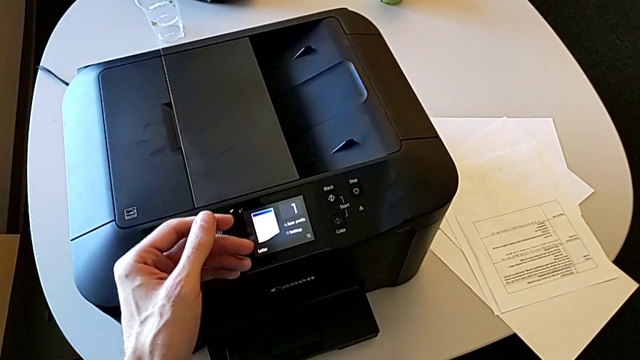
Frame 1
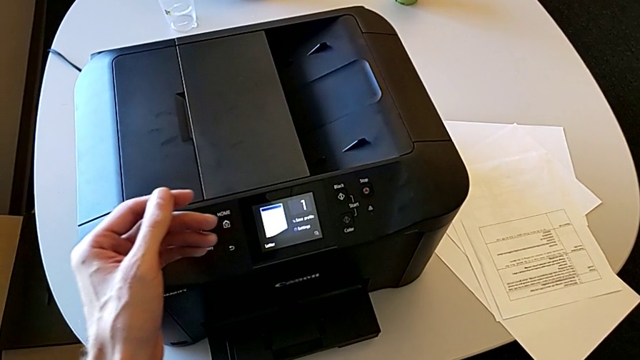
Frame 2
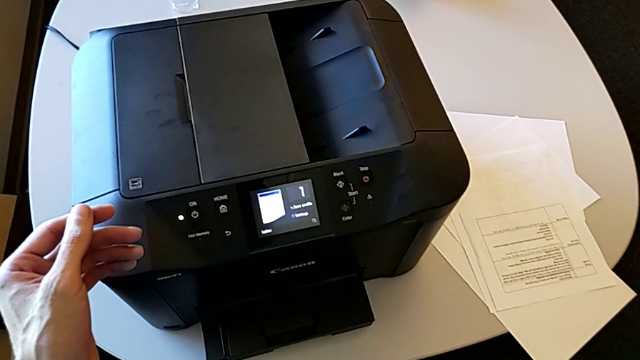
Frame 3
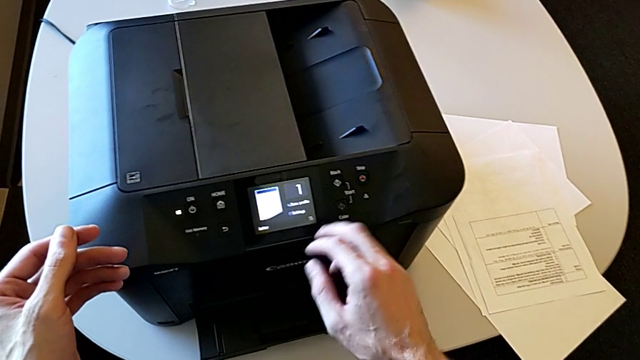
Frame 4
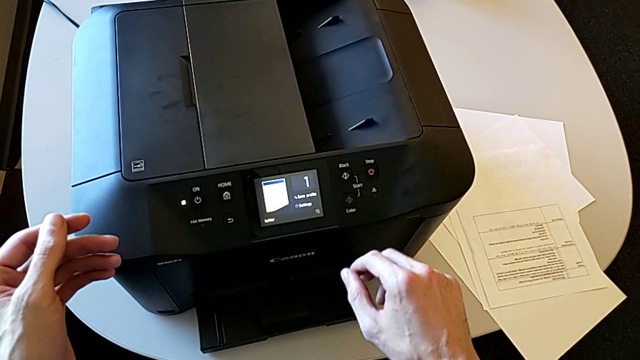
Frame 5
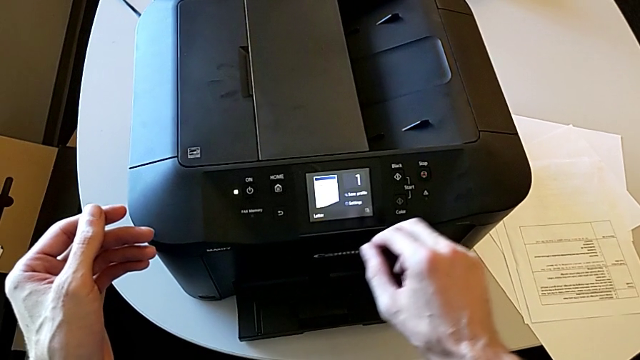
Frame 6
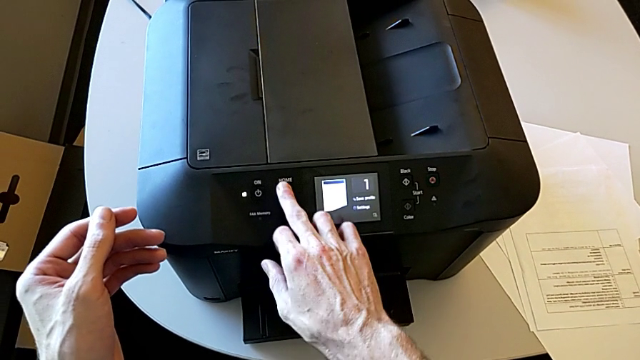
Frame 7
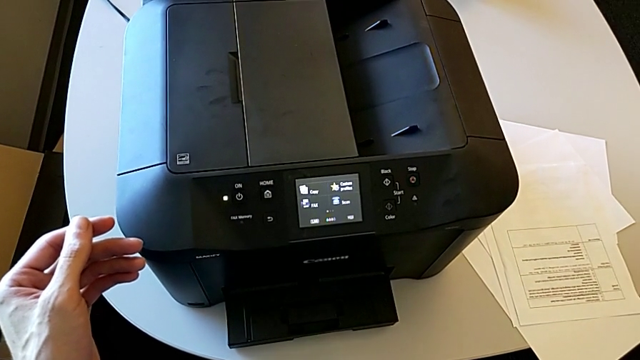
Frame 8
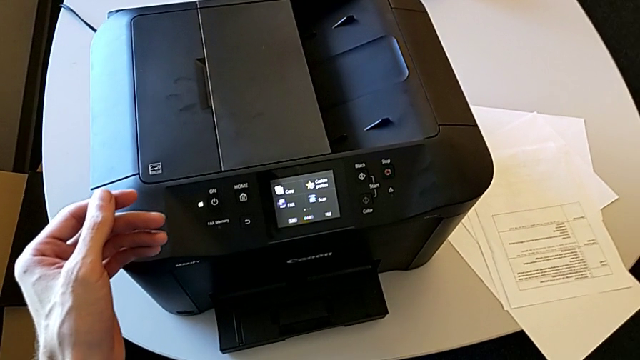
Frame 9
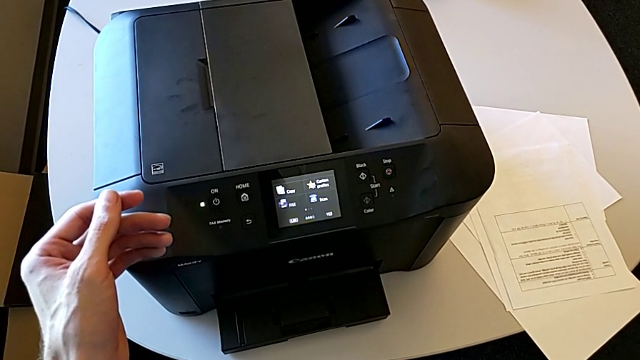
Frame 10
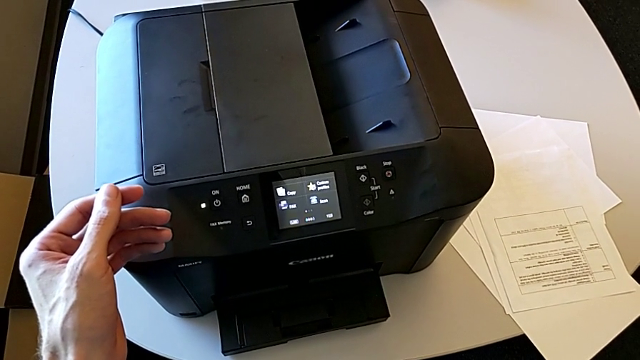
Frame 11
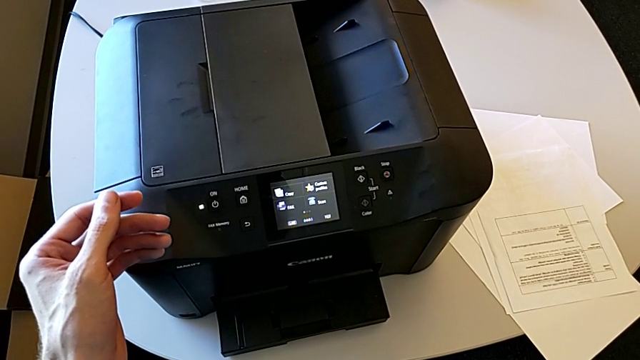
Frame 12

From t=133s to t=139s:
The camera wearer is closing the printer. They press the left button.

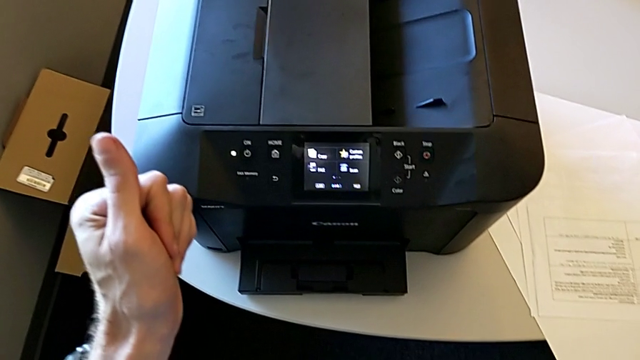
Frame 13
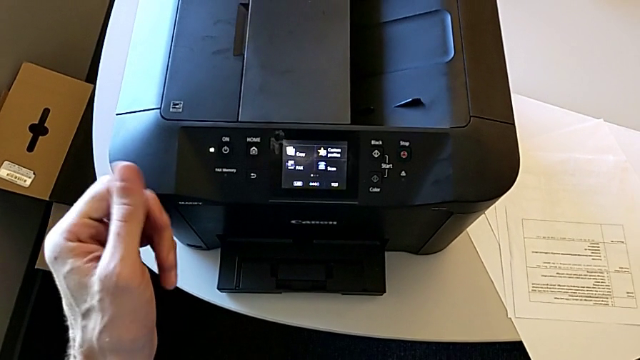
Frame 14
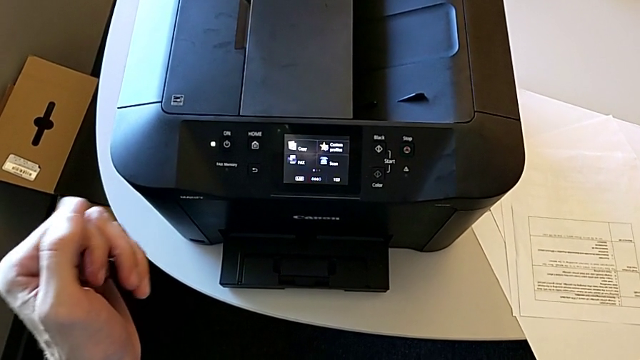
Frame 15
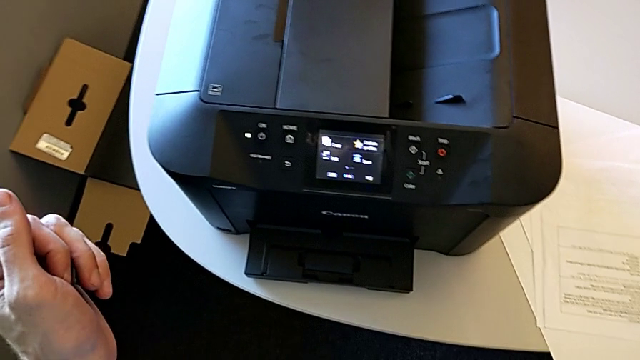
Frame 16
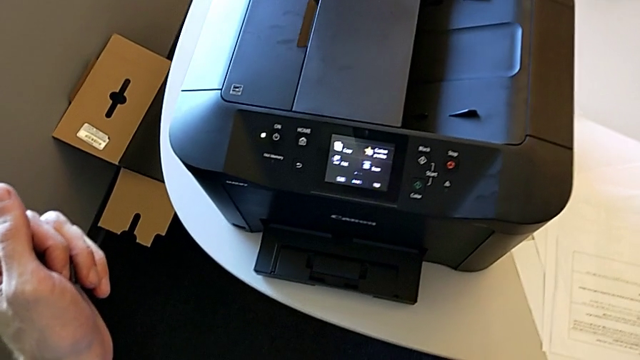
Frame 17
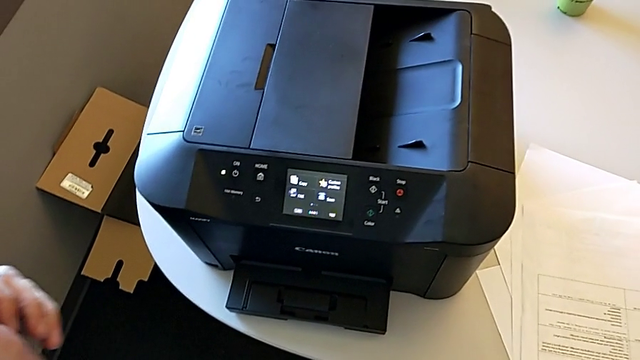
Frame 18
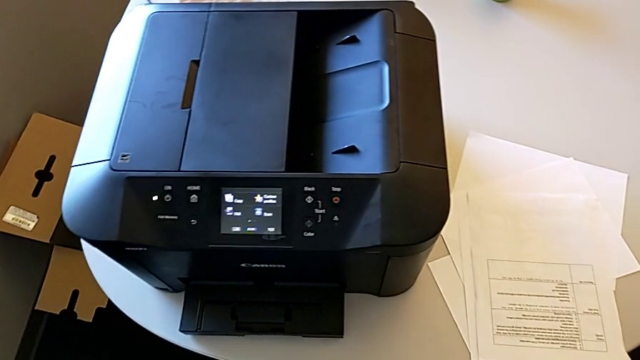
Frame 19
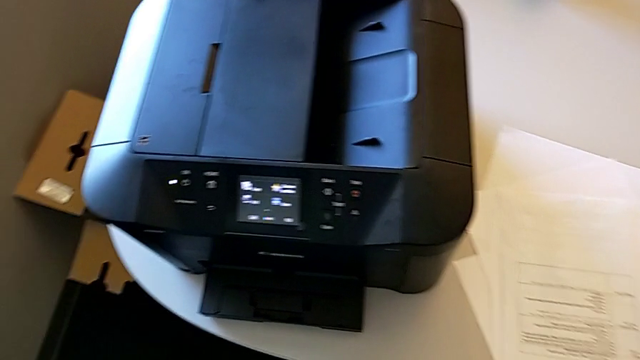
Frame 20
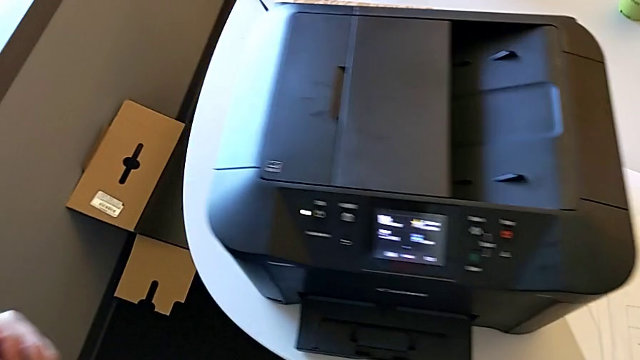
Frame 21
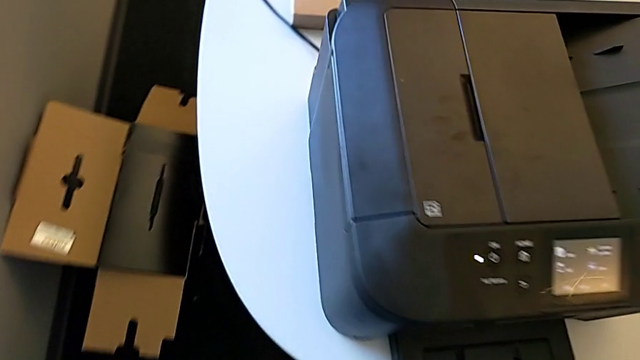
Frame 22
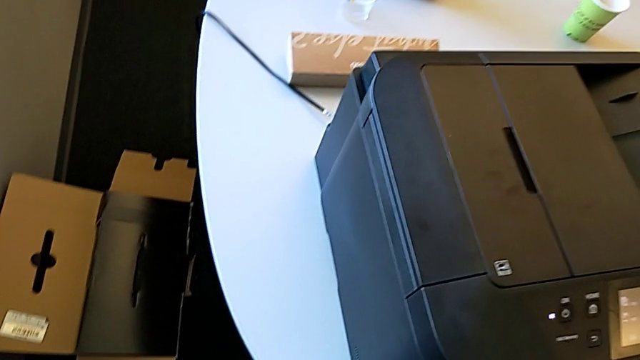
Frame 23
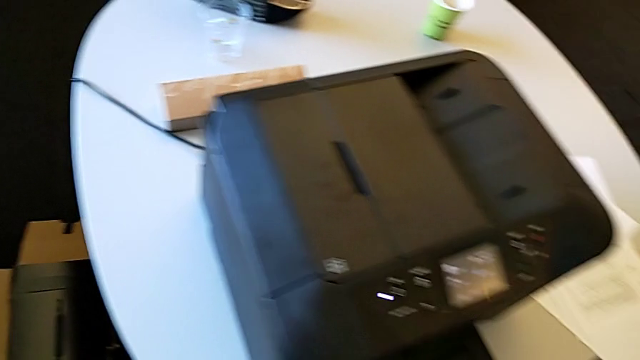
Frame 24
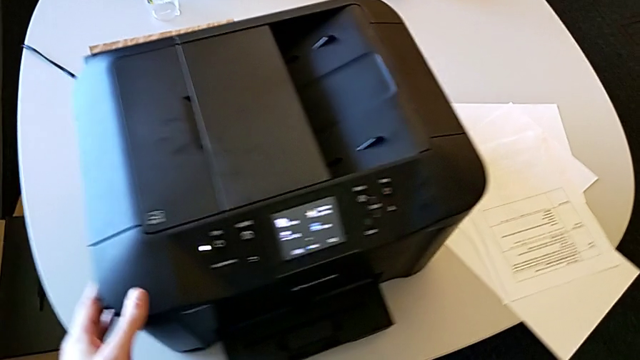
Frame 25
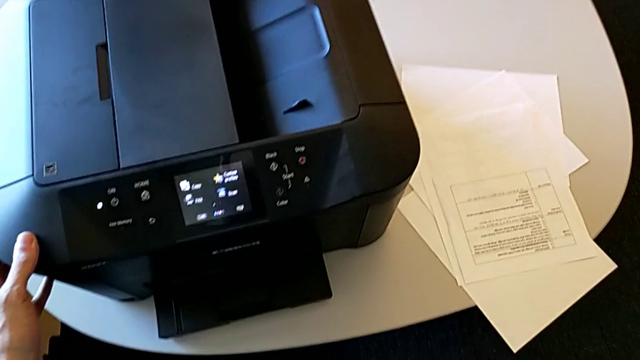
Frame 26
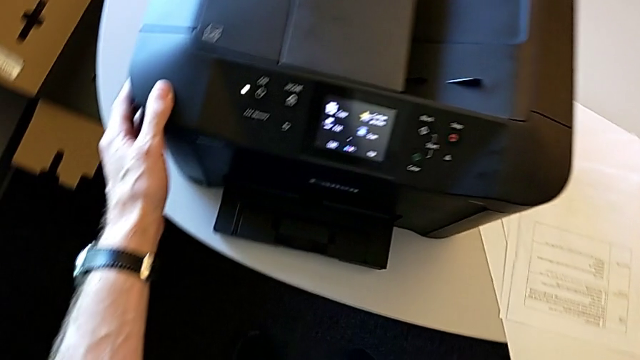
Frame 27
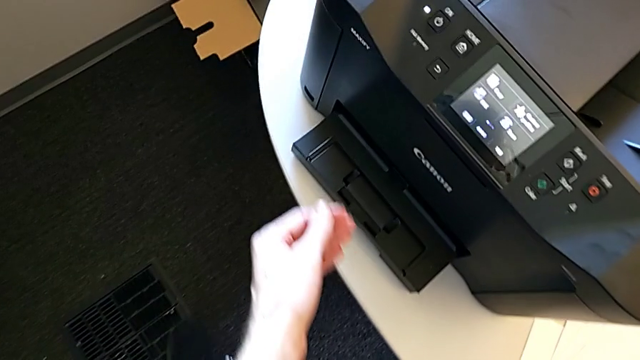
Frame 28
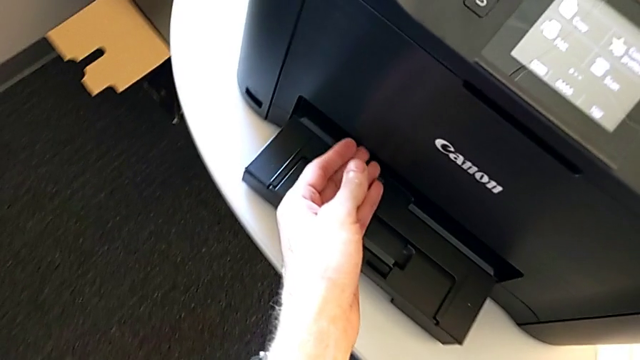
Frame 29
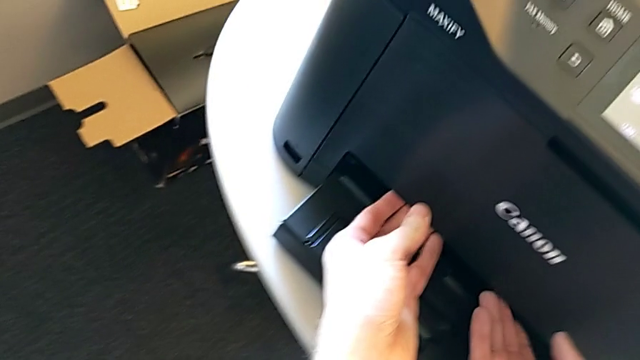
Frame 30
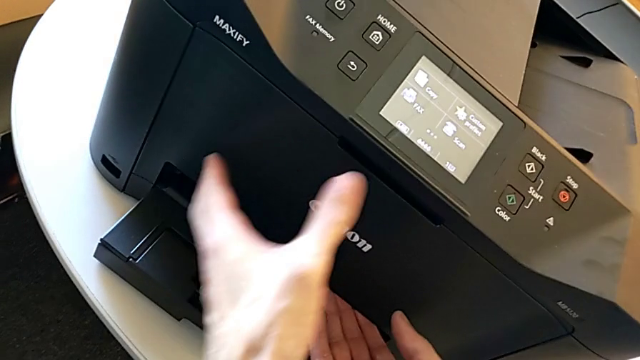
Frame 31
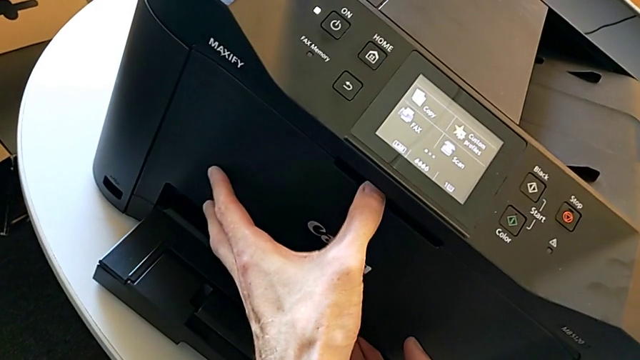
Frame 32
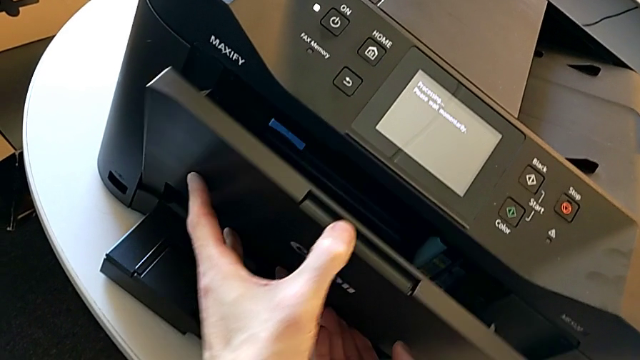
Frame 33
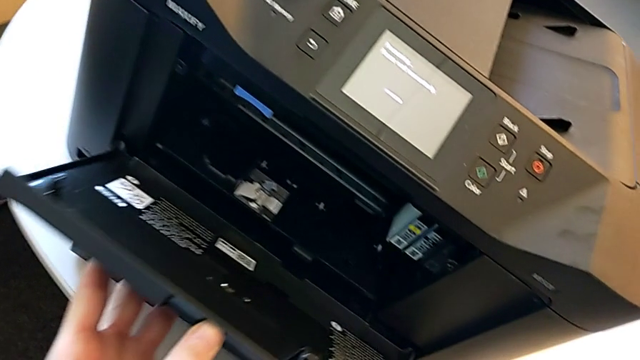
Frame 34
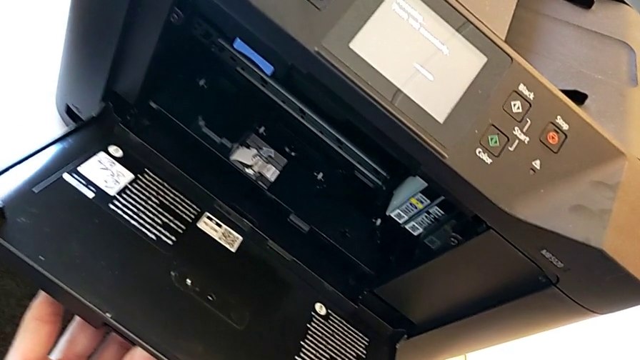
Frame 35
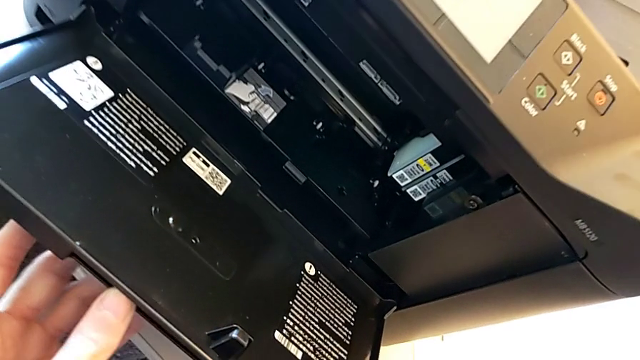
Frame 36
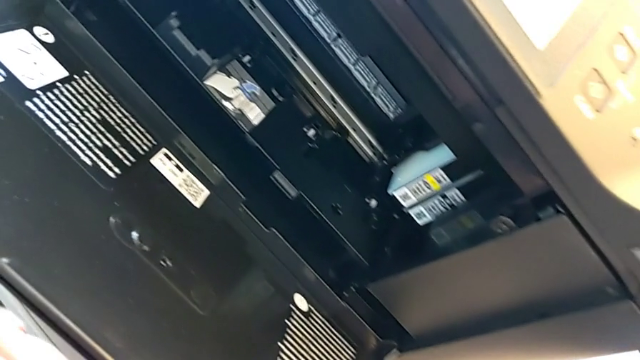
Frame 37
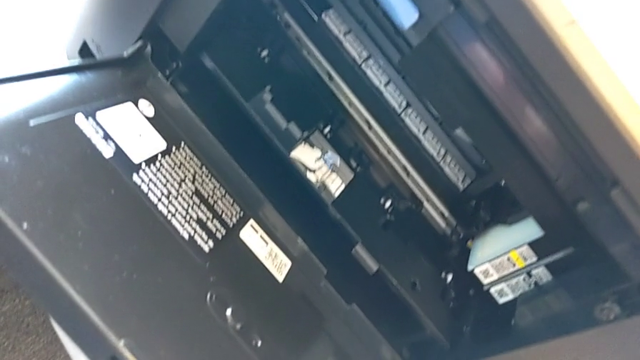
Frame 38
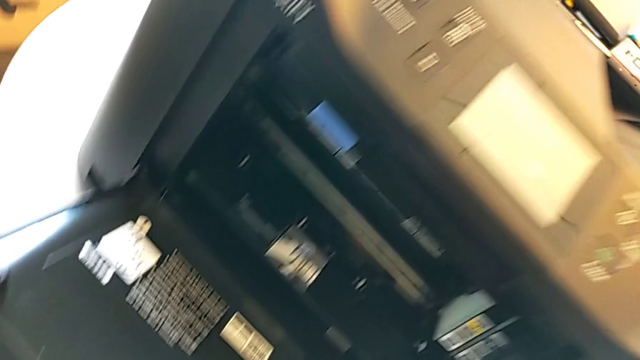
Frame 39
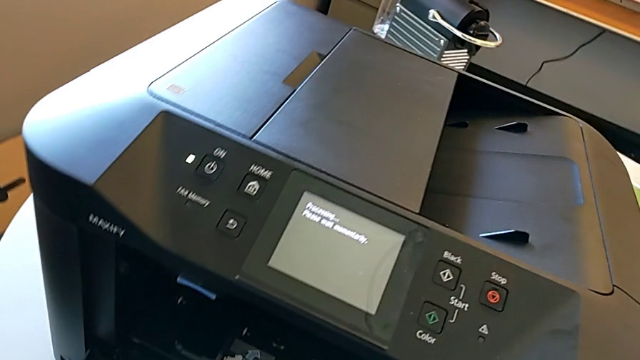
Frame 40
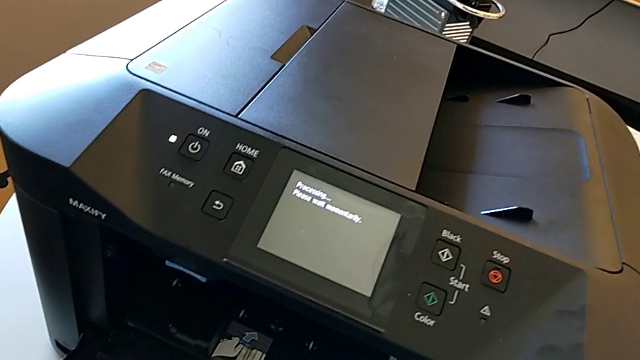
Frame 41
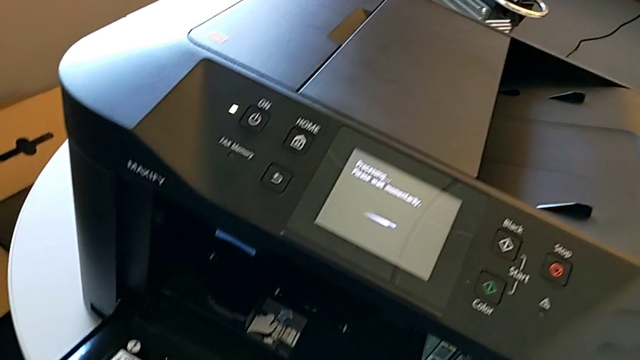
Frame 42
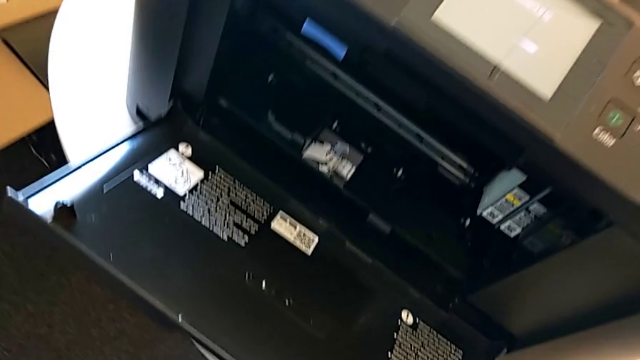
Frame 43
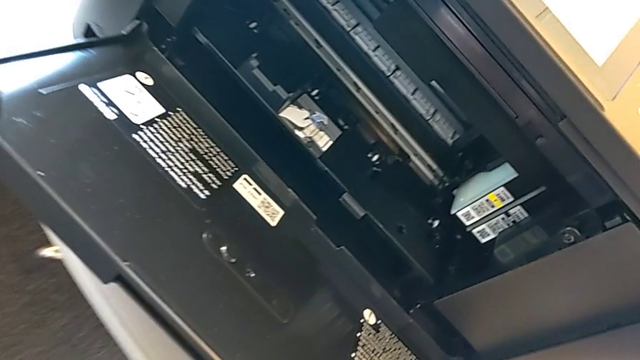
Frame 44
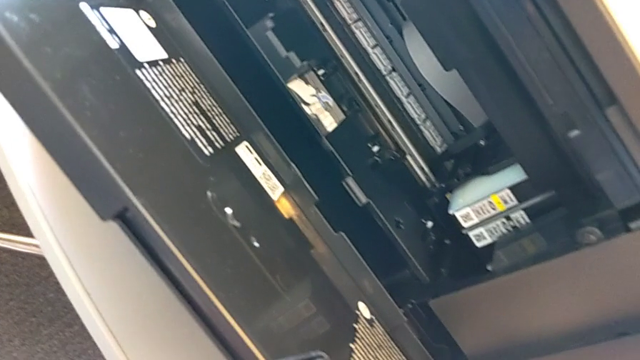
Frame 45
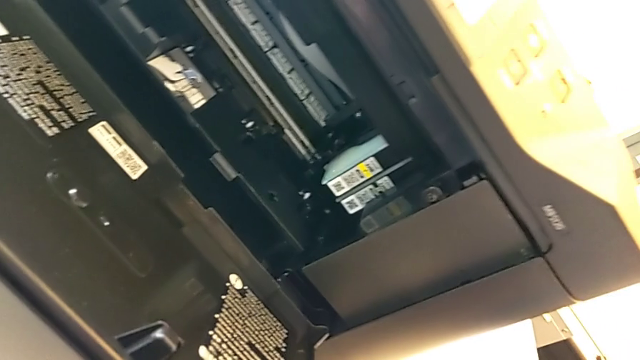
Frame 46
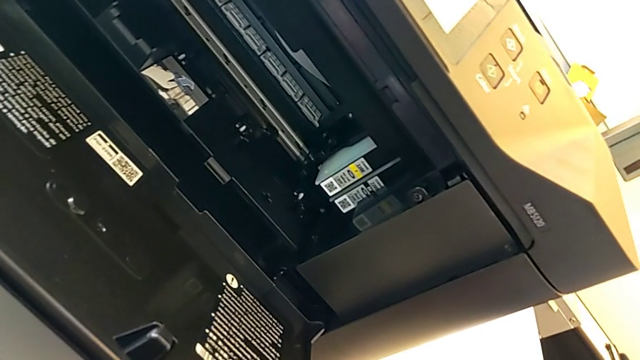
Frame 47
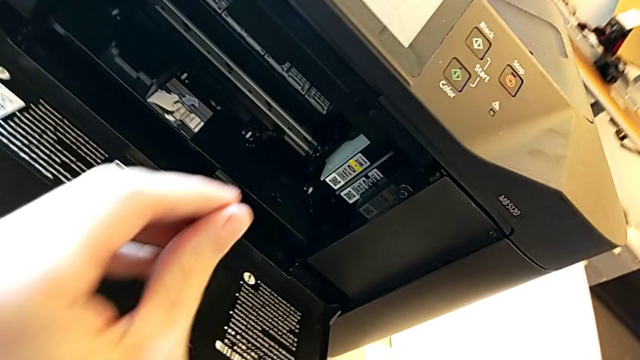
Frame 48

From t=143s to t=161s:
The camera wearer is inspecting the ink cartridges. They inspect the printer, grab the cartridge gate, open it and inspect the ink cartridge.
